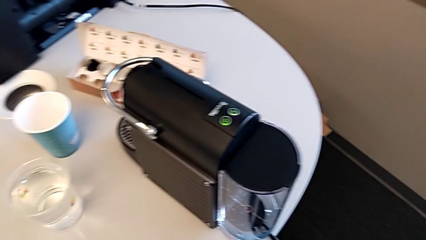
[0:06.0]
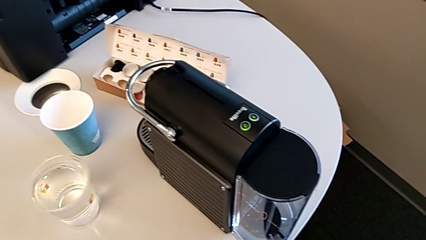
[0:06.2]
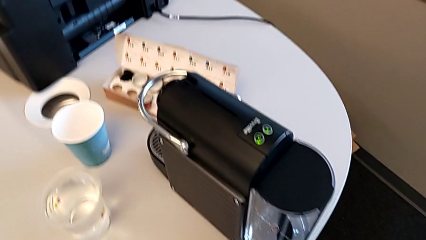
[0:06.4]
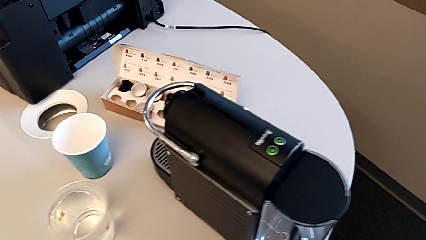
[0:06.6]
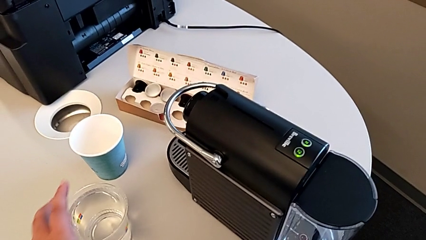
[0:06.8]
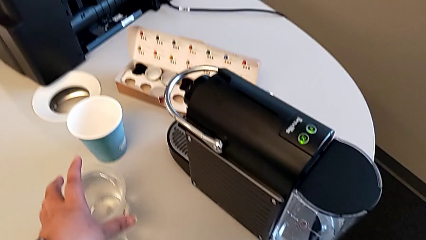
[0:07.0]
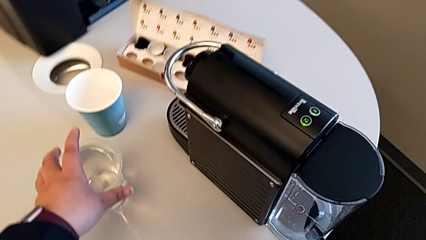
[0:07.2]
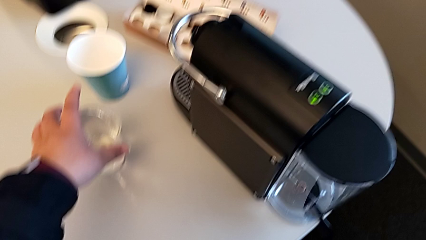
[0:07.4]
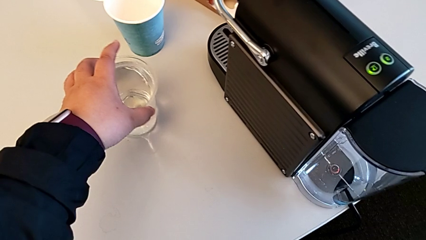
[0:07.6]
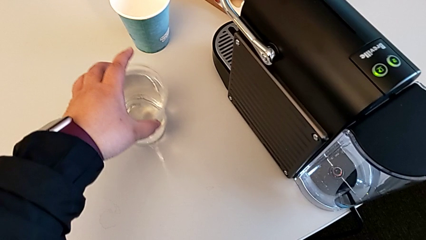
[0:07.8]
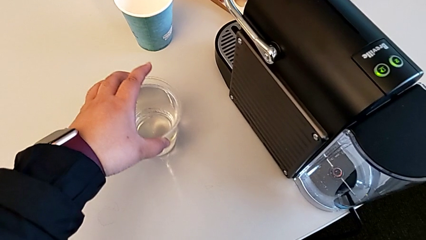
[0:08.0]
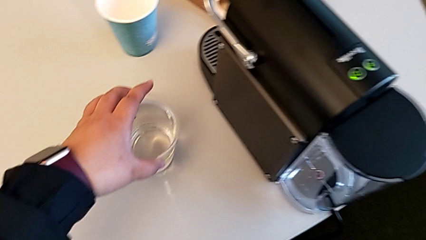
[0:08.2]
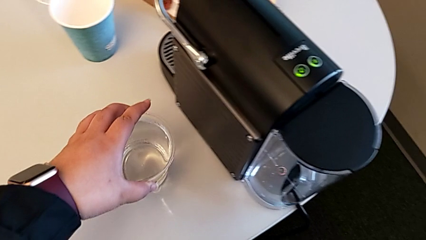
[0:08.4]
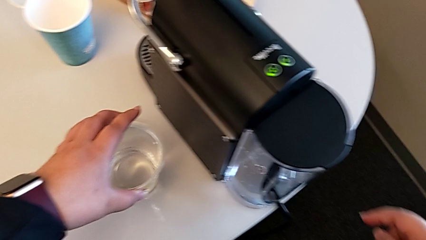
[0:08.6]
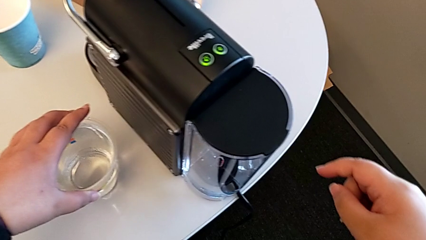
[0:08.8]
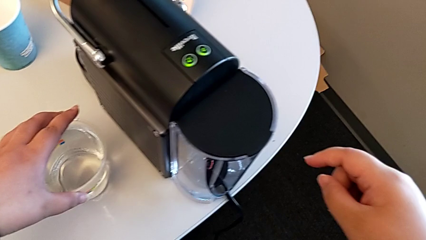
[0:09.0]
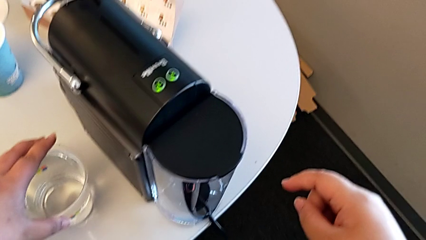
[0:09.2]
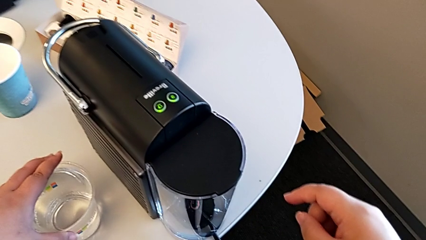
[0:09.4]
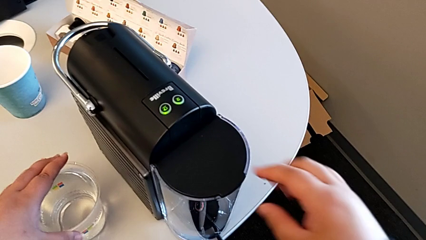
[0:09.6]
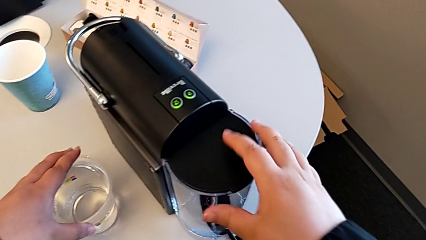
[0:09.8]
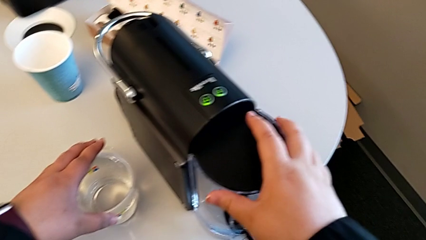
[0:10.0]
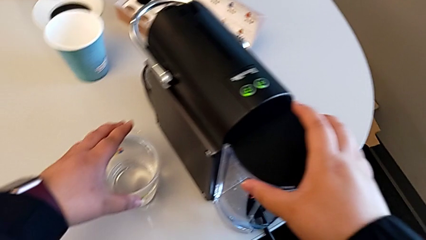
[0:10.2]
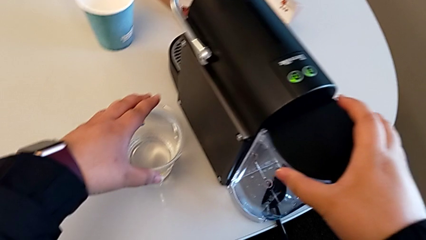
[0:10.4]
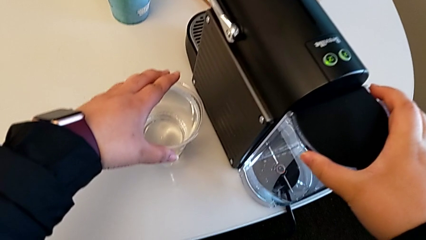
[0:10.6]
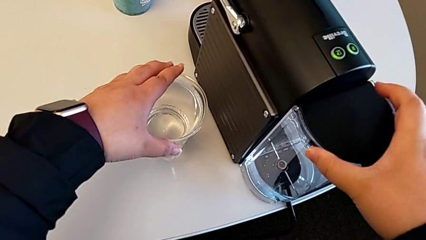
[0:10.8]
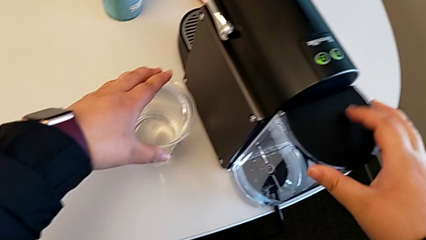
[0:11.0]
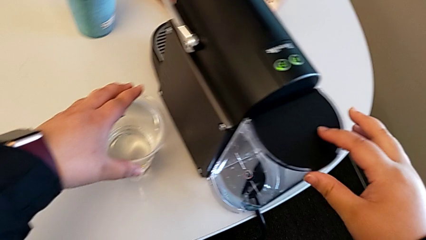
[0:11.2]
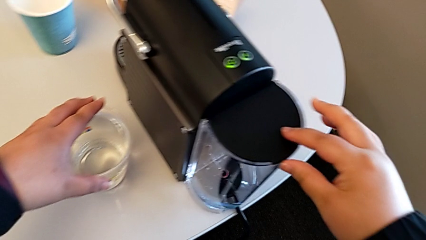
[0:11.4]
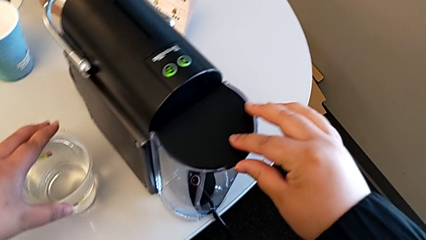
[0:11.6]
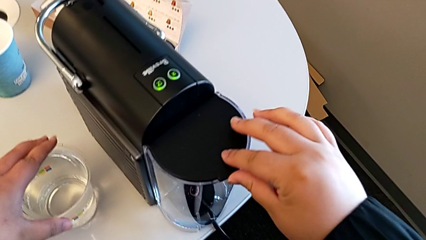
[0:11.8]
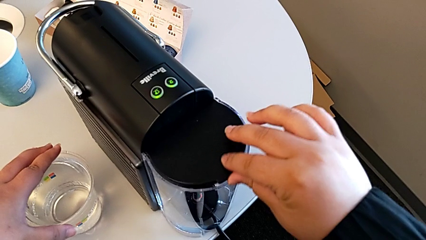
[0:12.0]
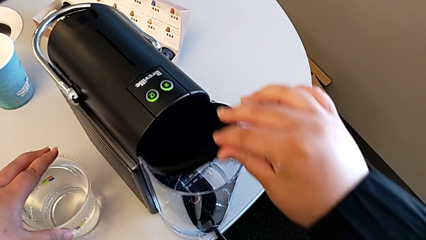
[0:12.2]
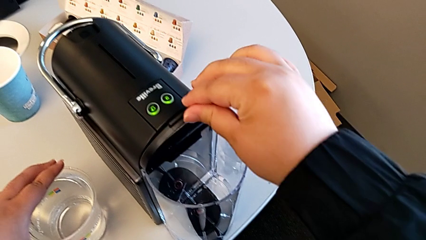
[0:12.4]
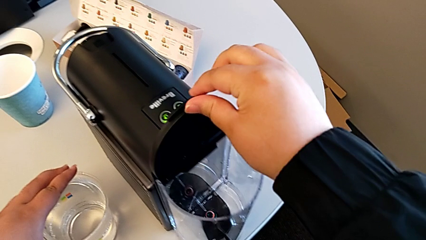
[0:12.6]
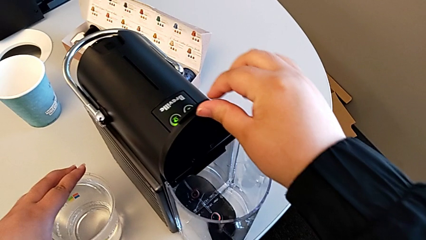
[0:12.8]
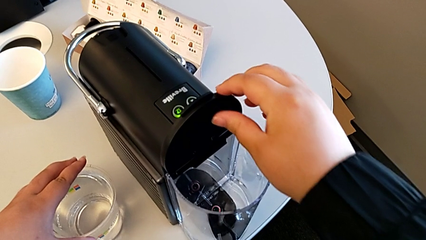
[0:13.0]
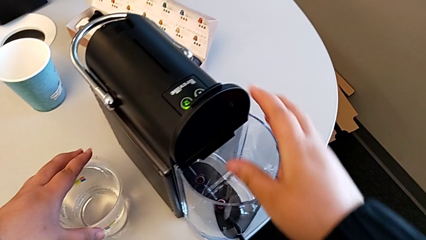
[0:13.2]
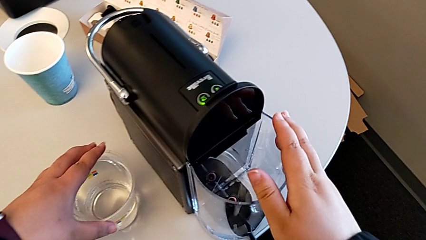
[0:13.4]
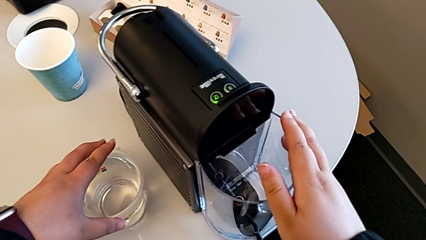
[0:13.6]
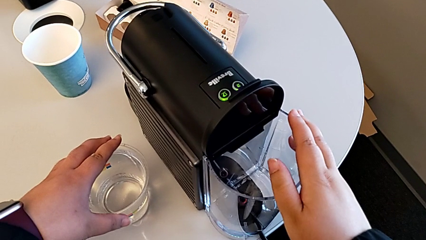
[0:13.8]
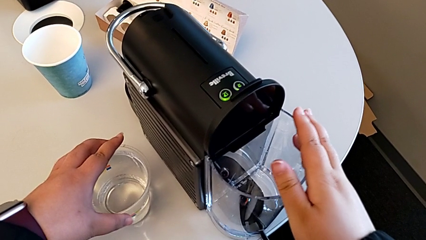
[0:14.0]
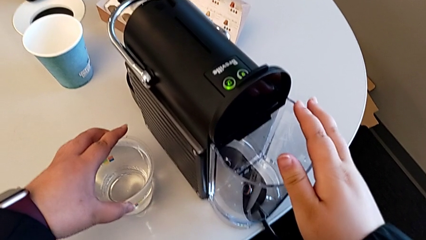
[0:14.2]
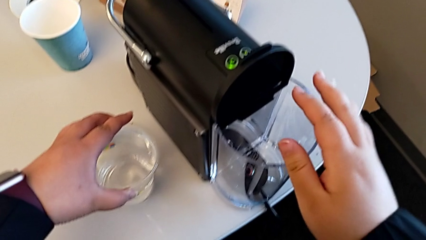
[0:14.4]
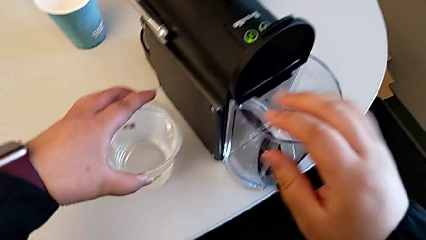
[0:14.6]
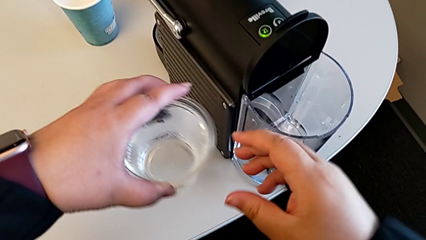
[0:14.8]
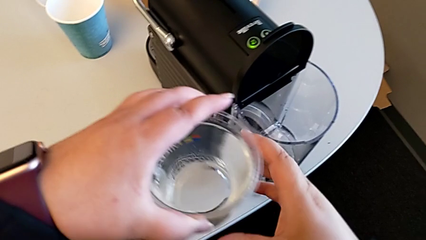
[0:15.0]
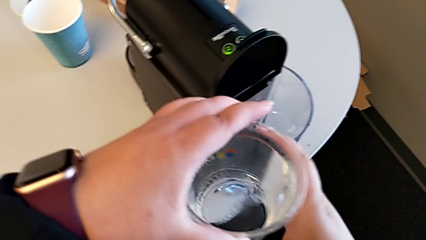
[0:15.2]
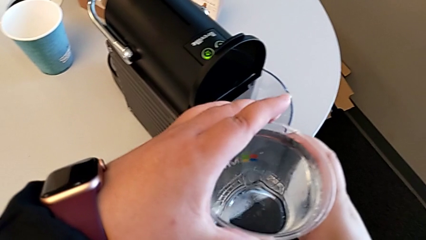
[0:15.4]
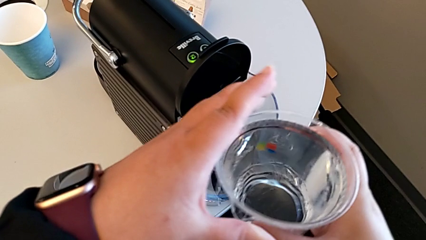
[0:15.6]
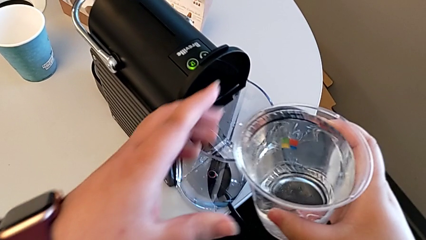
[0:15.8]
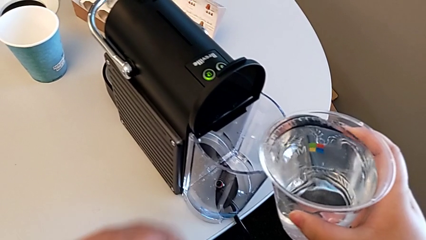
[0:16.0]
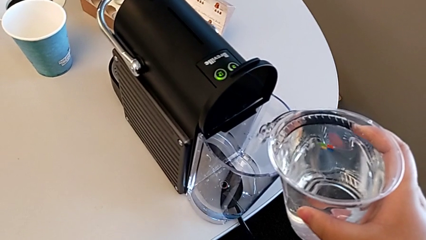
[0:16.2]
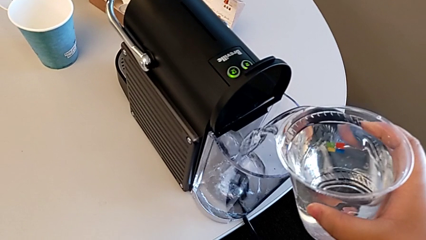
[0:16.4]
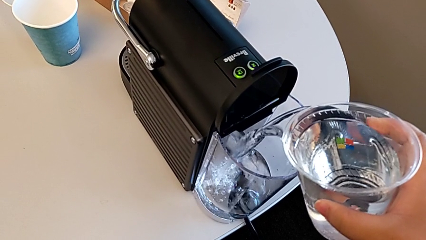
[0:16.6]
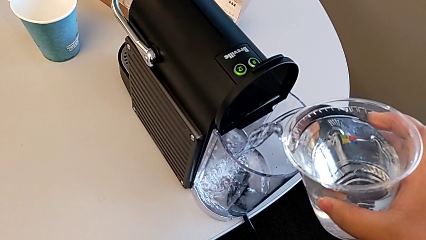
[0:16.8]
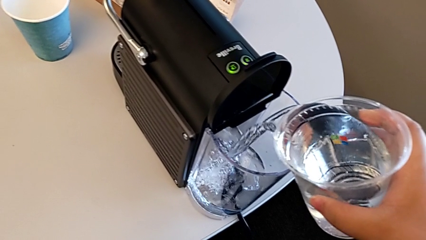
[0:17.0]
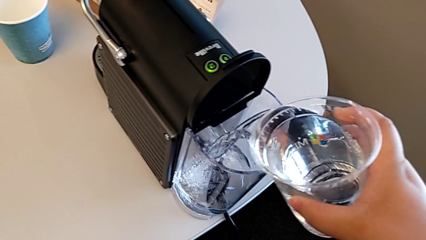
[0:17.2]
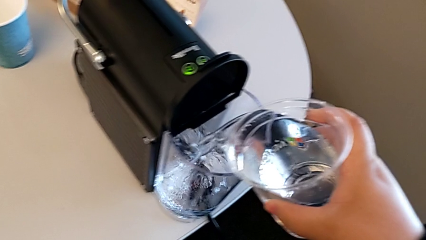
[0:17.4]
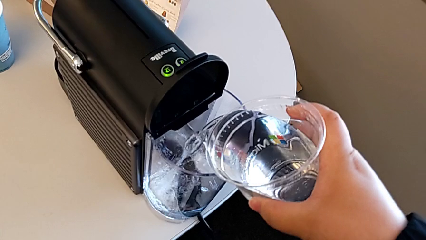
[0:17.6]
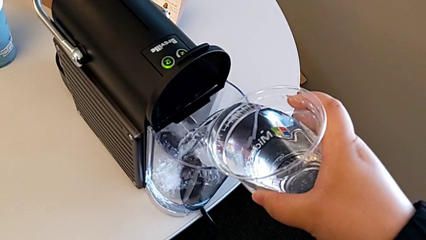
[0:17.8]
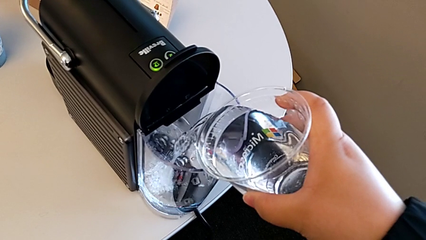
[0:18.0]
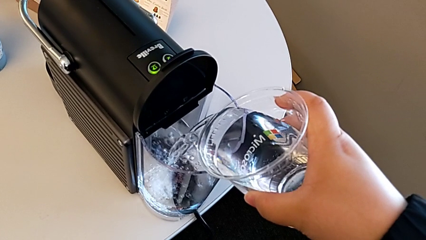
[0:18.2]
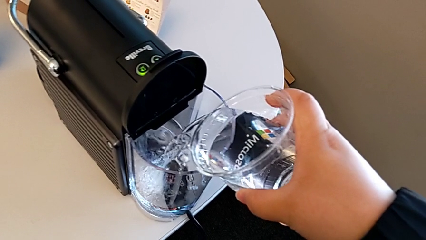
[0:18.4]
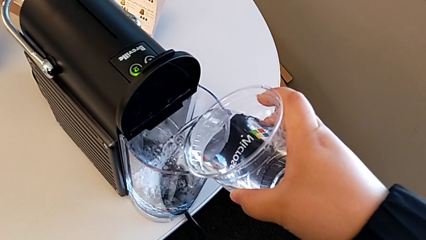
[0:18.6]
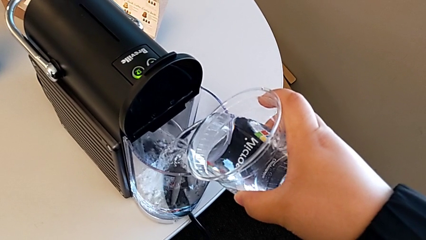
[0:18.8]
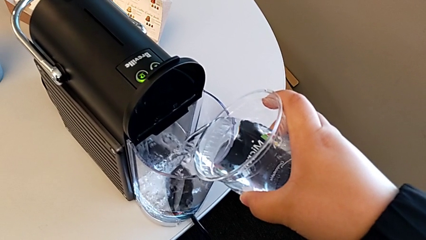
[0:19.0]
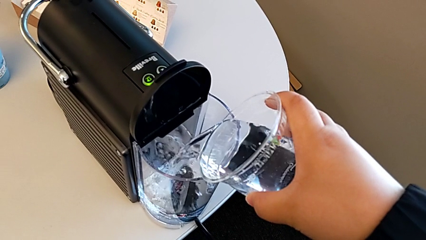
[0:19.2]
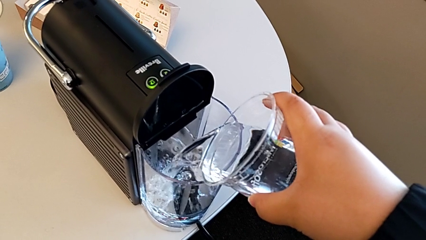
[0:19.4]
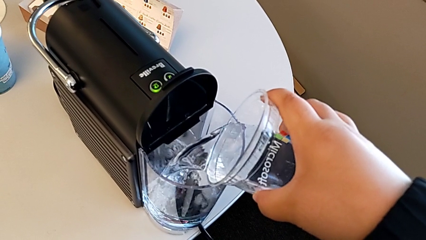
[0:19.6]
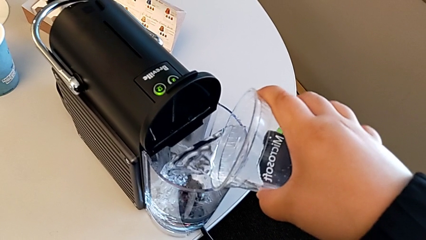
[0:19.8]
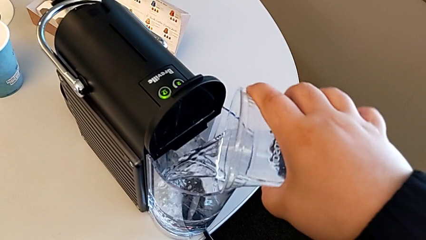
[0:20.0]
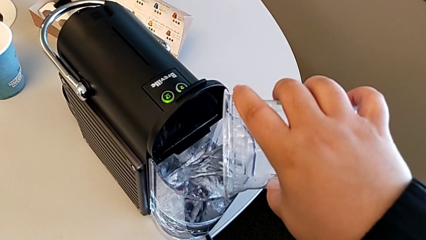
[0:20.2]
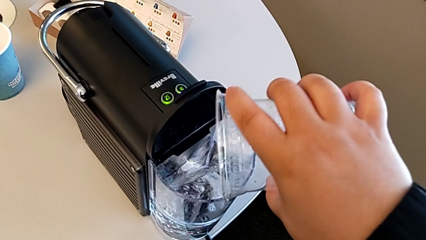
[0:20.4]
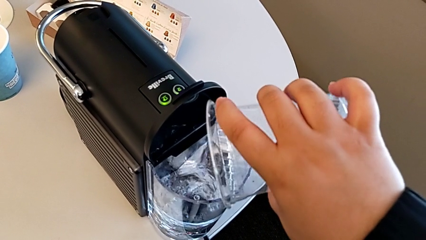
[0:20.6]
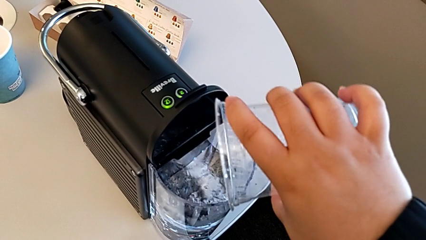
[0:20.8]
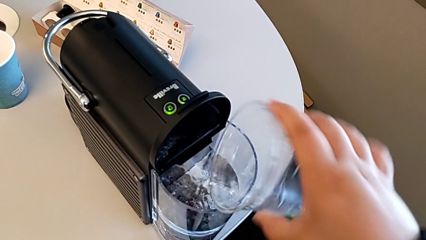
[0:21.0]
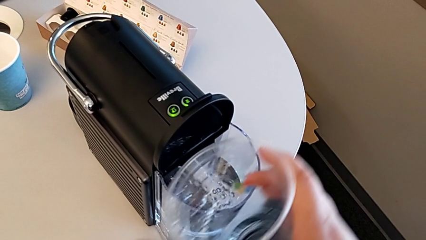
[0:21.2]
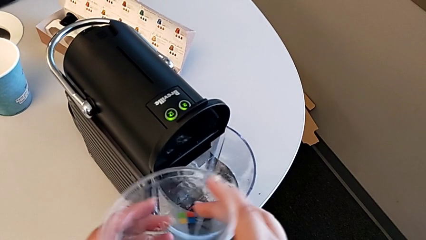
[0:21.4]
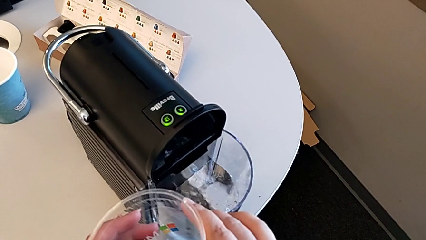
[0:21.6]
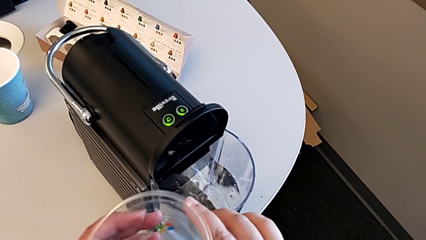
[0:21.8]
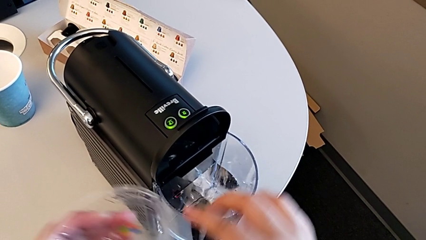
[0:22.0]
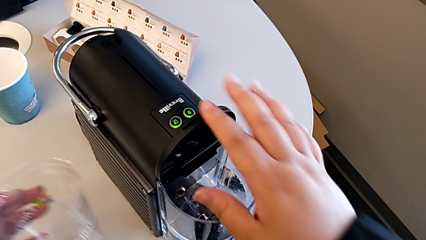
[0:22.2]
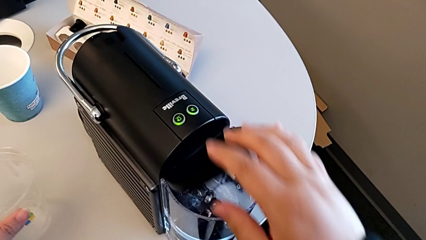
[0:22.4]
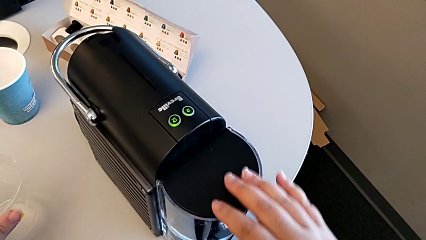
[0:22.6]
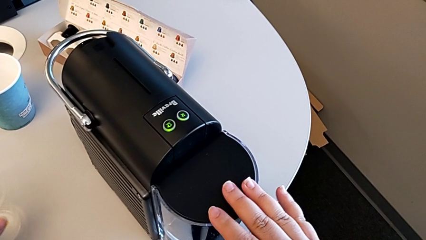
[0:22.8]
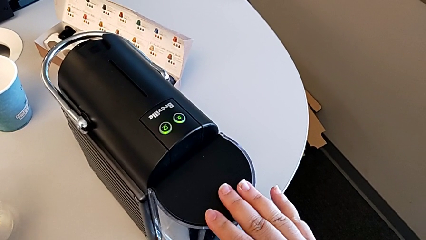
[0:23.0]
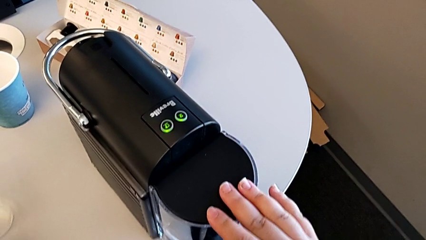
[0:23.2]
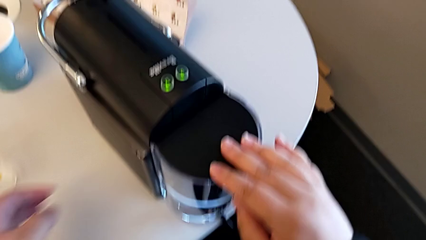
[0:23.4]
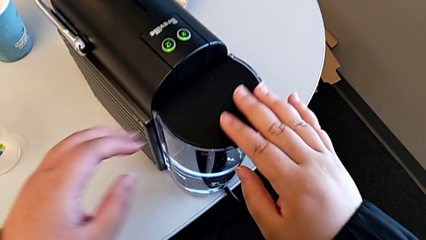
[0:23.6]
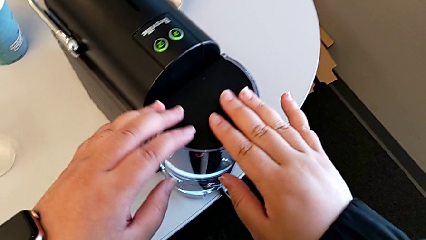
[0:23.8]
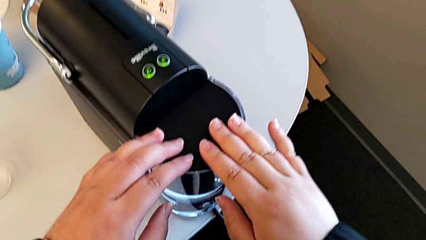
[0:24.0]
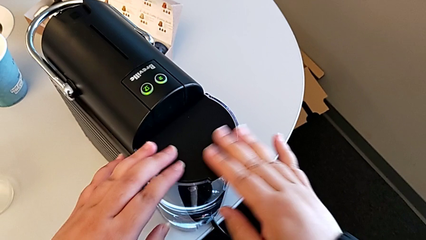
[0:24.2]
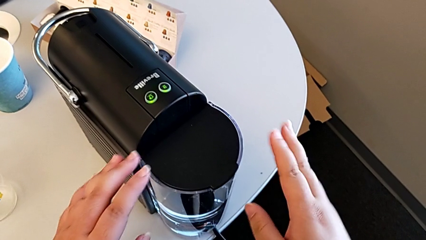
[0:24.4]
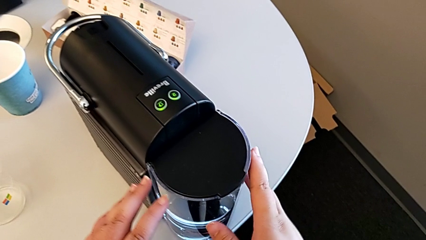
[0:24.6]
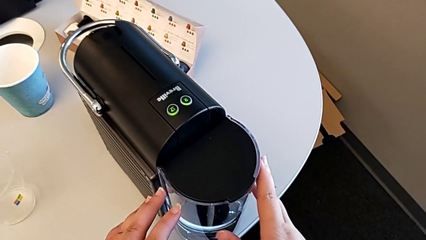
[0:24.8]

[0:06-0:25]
The camera wearer adds water to the water container. They approach the glass, grab it and slide it, all with the left hand. They approach the water container and lift the lid with the right hand, lift the glass with the left hand, load the water container with the right hand, close the lid with the left hand and touch it with the right hand.
